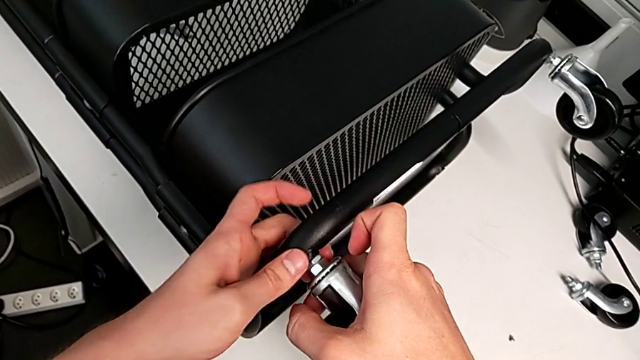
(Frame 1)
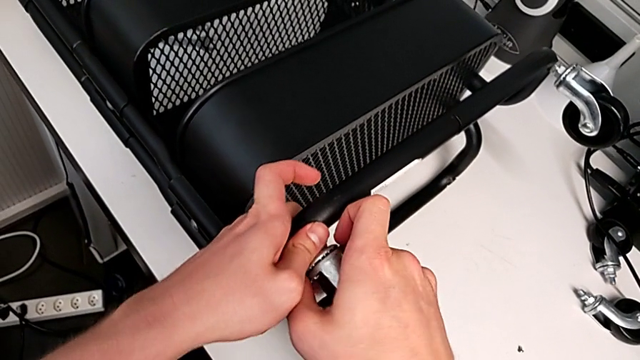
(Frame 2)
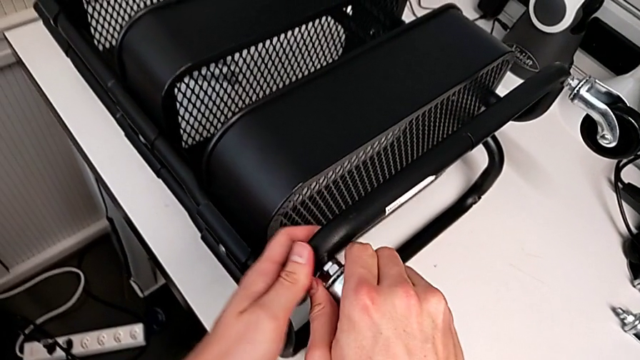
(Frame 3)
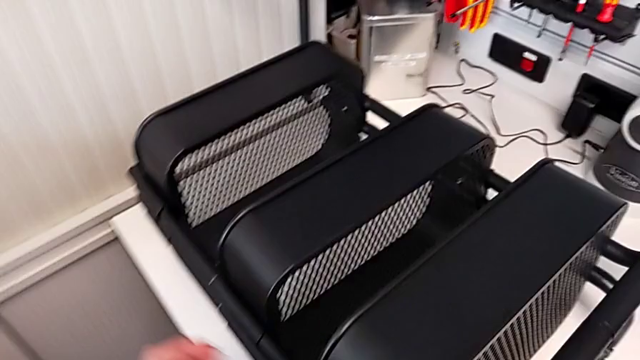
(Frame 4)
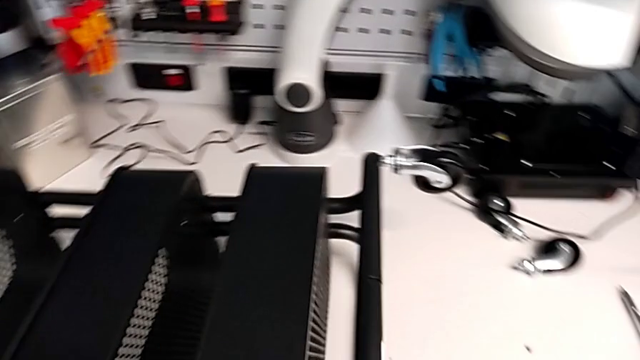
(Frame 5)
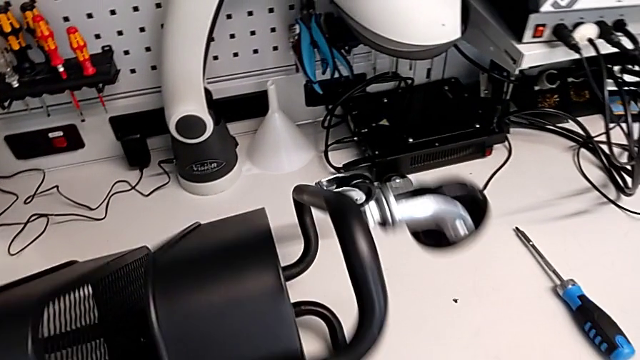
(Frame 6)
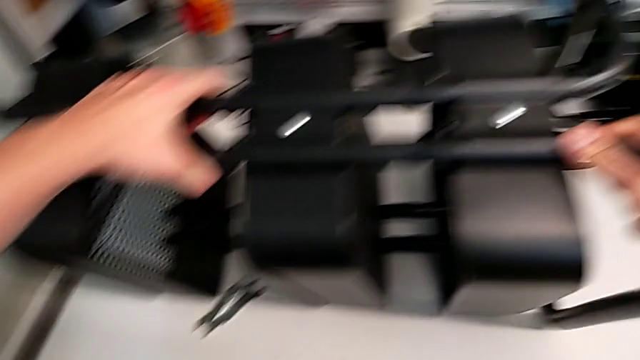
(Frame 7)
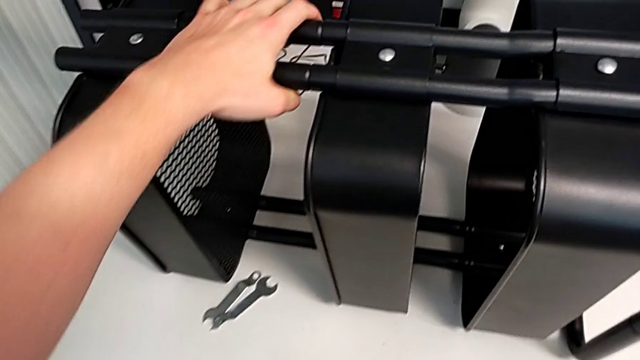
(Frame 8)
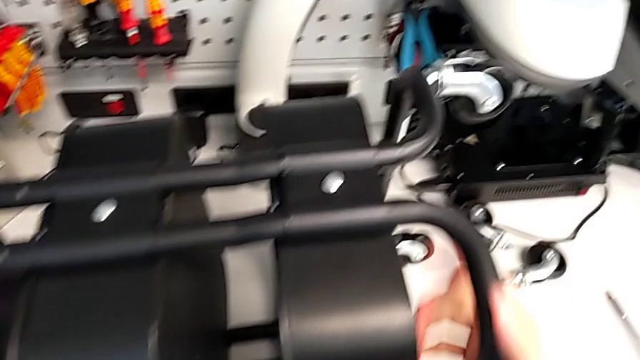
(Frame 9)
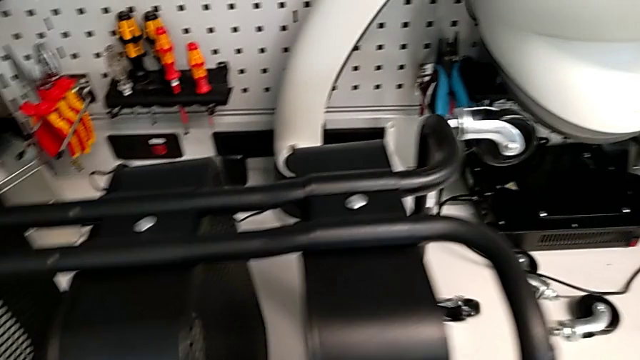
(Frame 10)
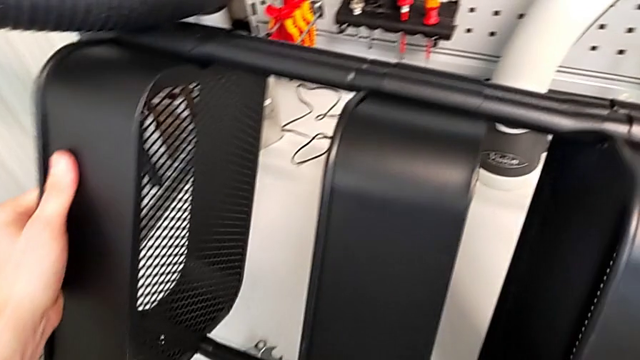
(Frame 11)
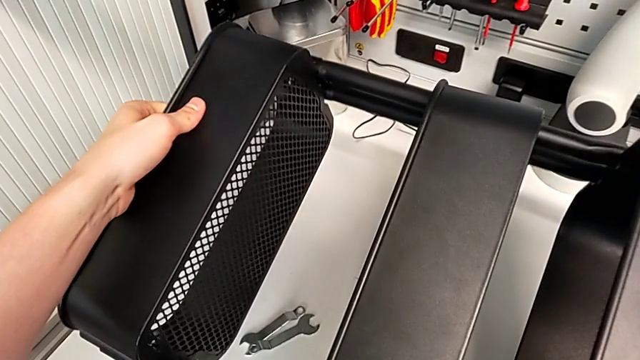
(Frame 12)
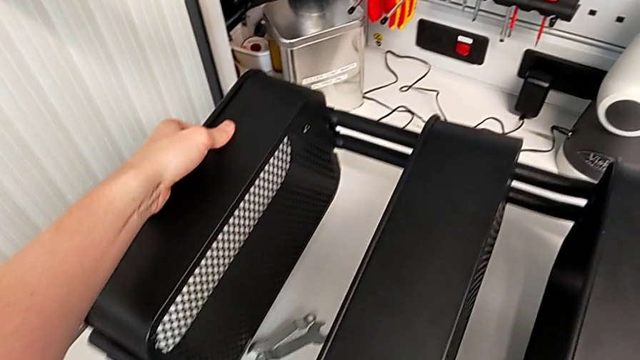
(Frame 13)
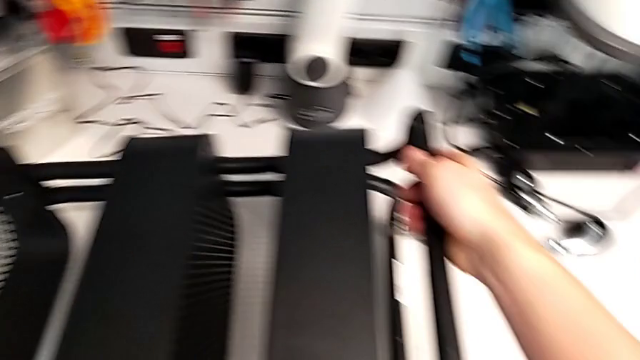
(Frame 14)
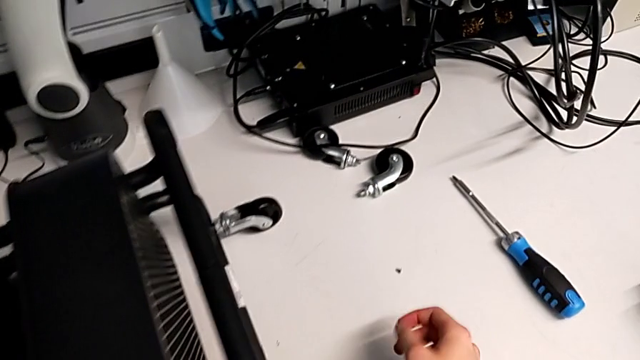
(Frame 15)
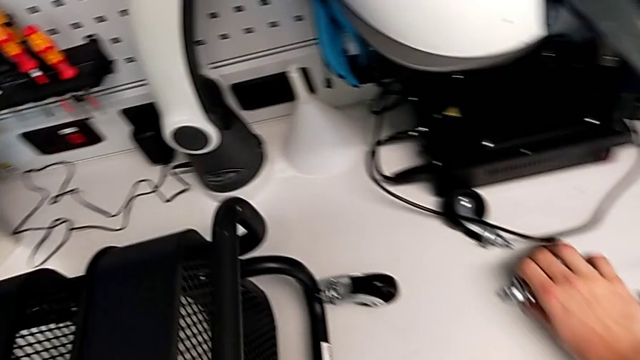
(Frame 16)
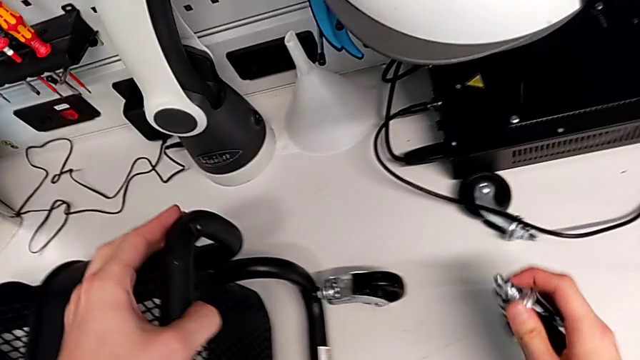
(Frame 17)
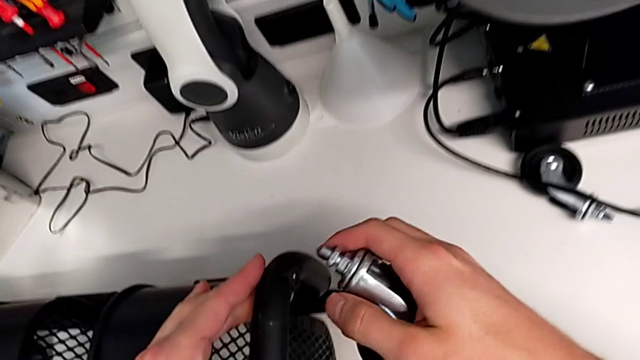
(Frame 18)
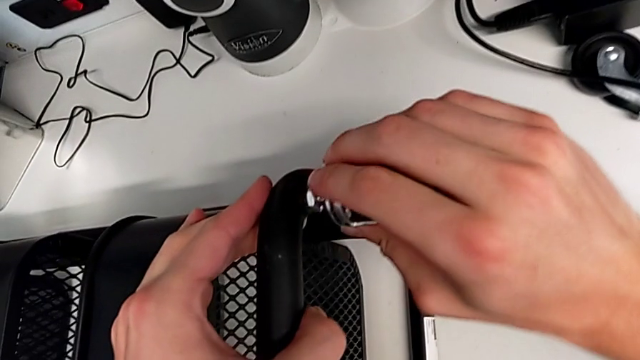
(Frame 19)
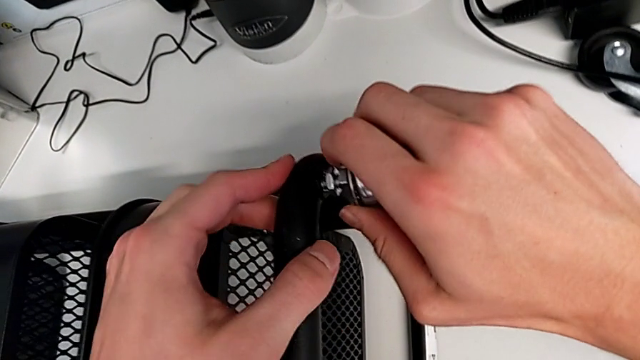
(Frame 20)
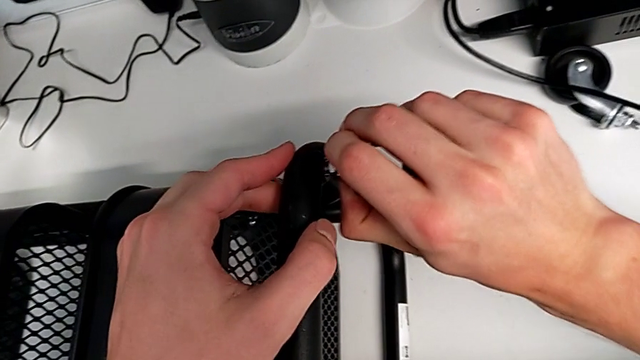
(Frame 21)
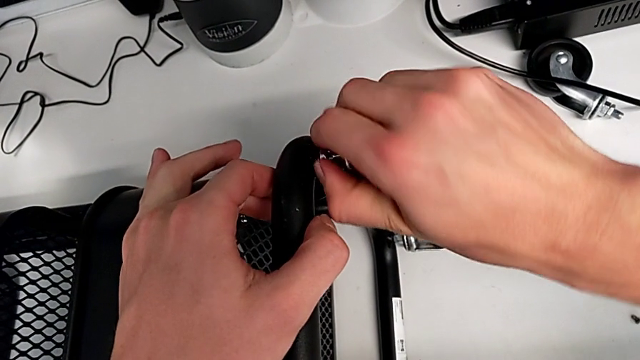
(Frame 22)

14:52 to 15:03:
The camera wearer is assembling the wheels into the base frame. They screw the second wheel, rotate the utility cart, grab the third wheel and insert it.

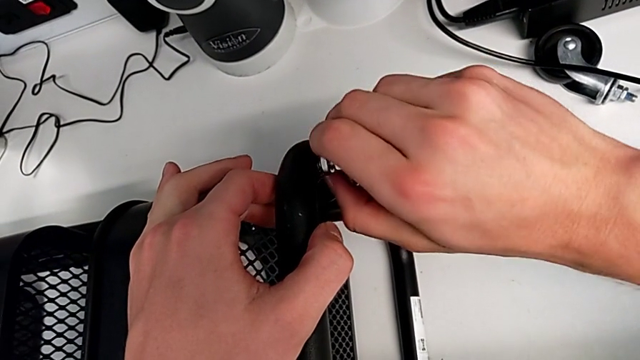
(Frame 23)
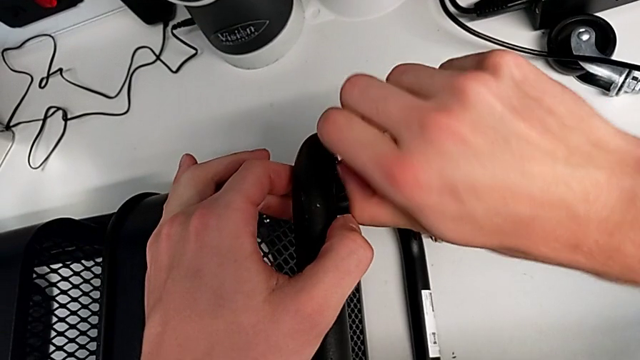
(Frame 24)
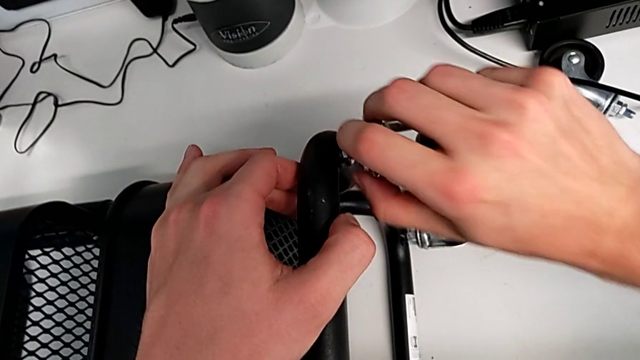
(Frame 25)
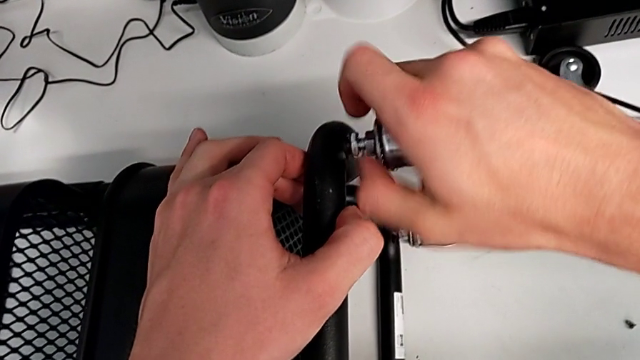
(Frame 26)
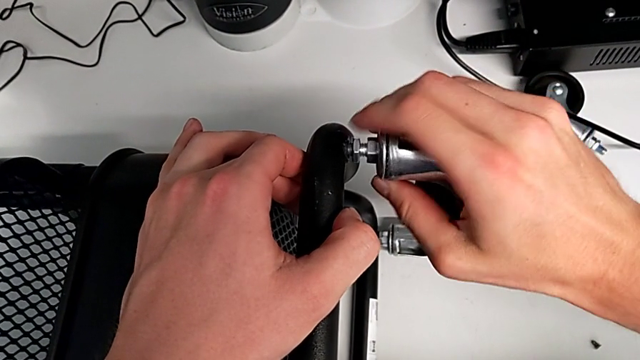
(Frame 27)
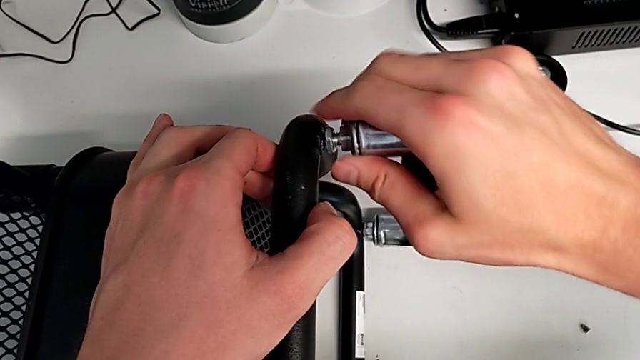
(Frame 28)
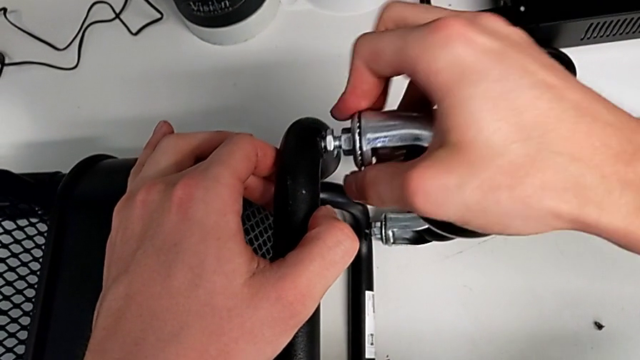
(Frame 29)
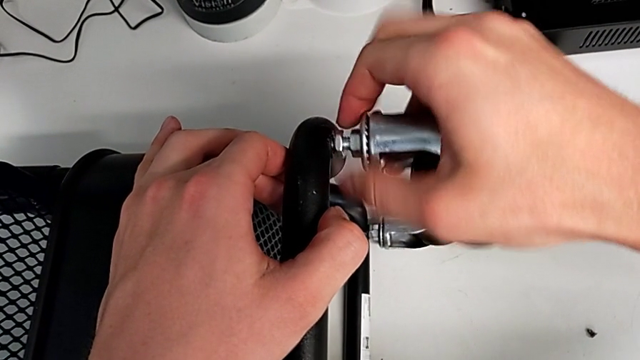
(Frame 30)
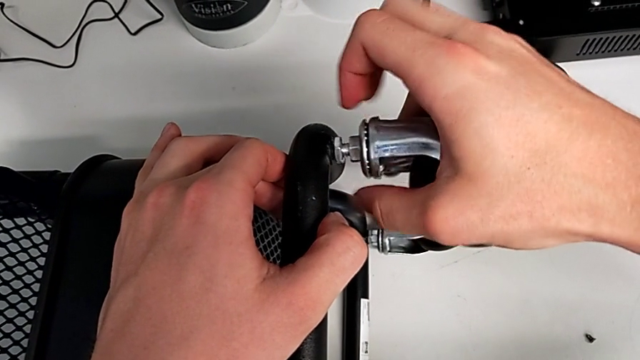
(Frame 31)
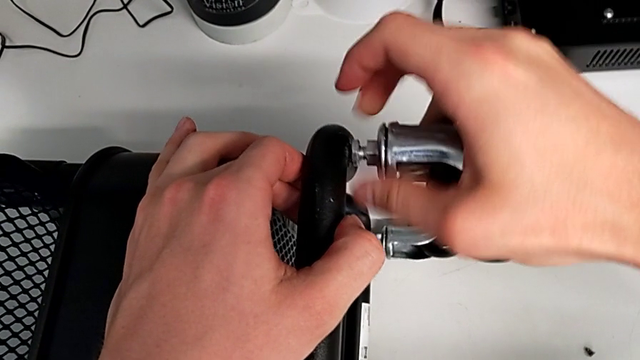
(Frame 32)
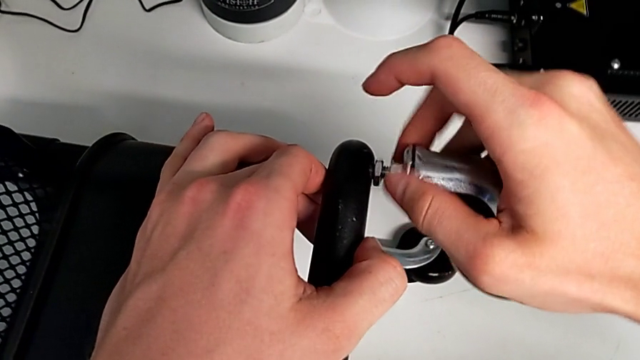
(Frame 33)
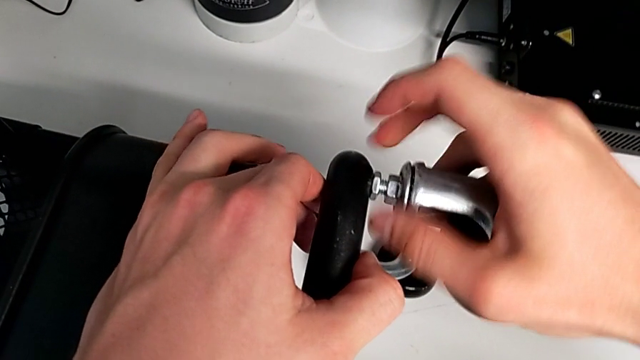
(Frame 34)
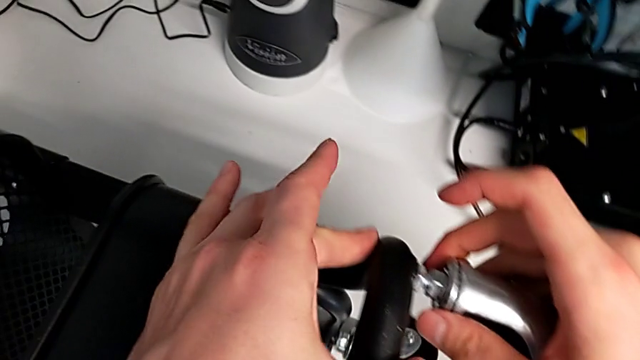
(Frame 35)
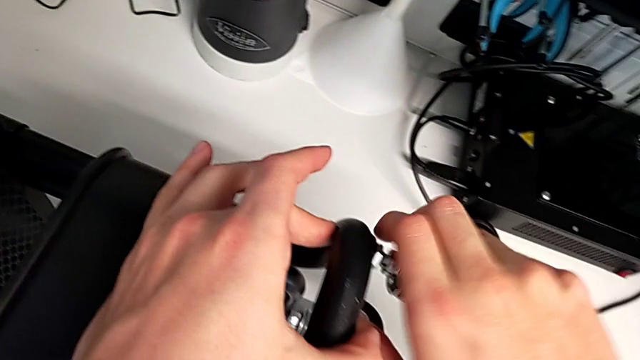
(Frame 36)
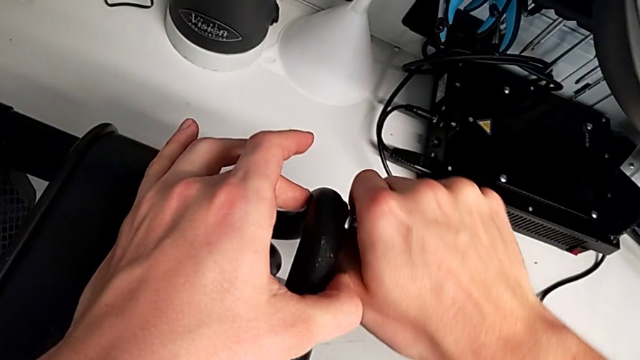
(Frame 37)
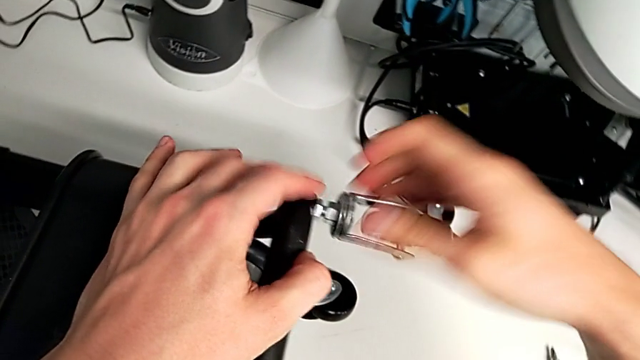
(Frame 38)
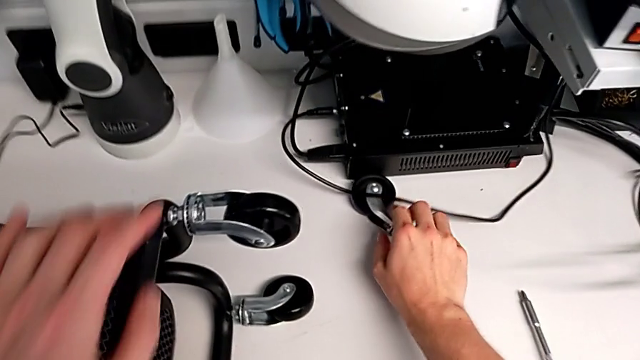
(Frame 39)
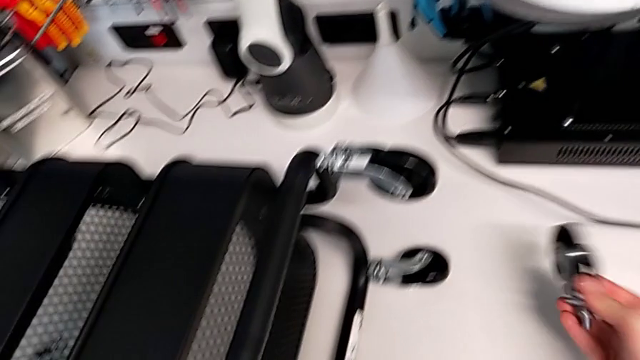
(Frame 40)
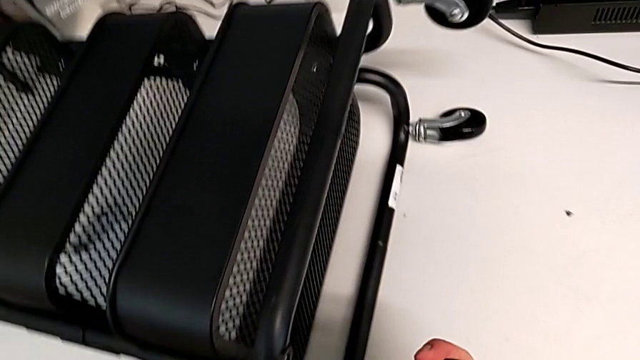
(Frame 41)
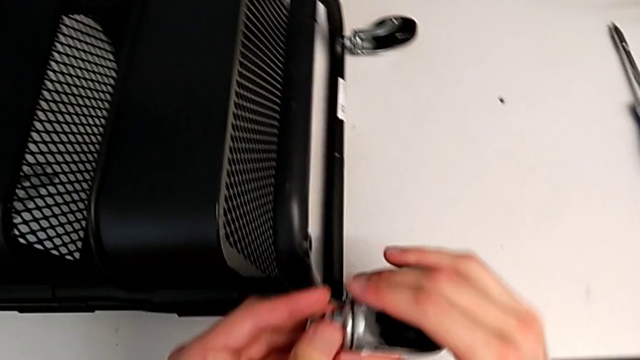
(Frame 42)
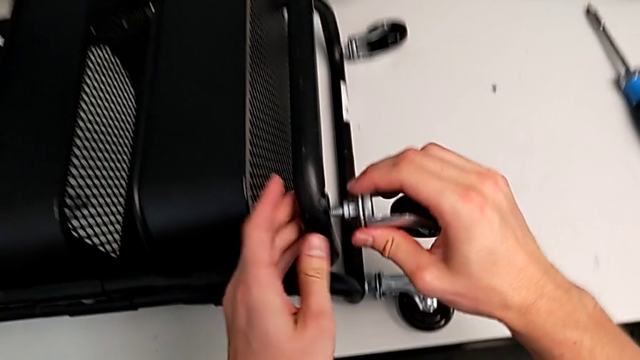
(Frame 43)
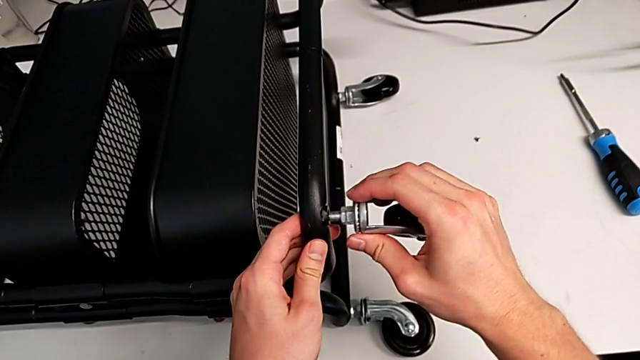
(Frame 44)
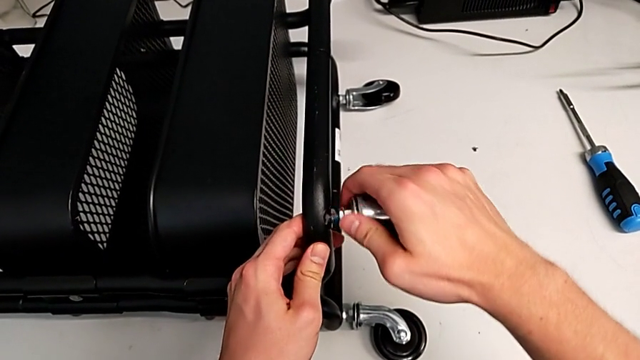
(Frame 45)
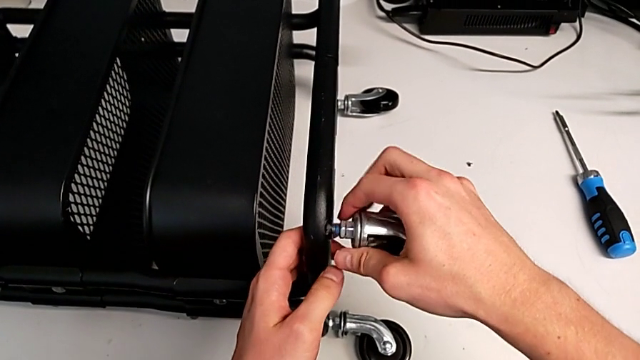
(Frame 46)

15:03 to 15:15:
The camera wearer is assembling the wheels into the base frame. They screw the third wheel, grab the fourth wheel and insert it.
